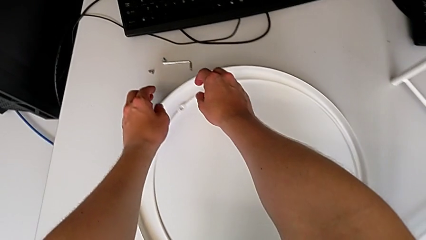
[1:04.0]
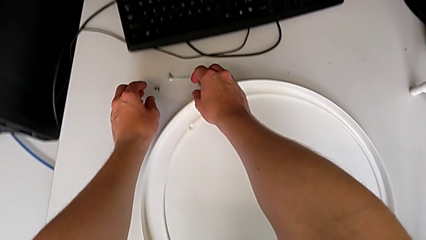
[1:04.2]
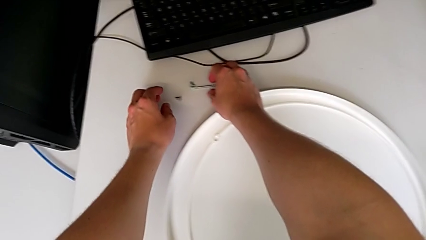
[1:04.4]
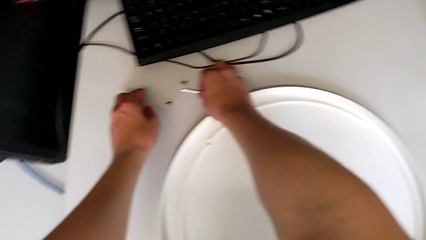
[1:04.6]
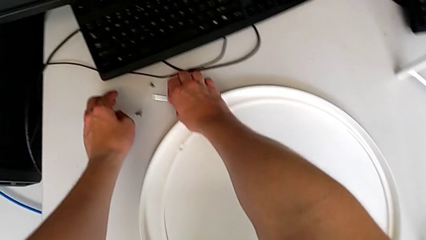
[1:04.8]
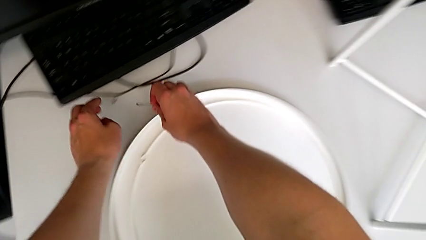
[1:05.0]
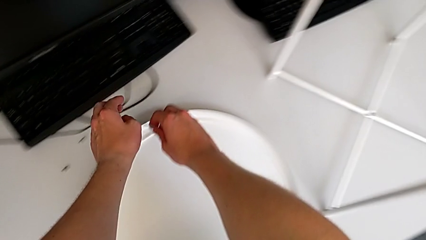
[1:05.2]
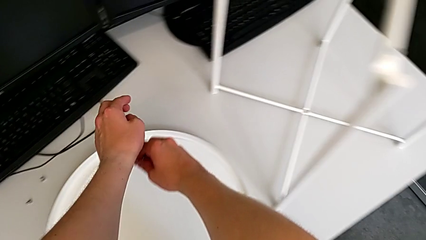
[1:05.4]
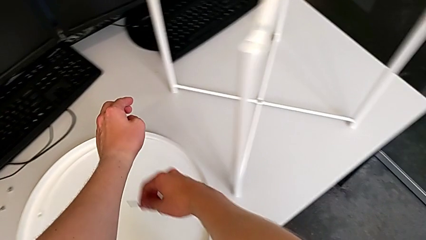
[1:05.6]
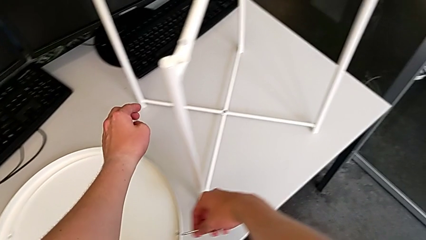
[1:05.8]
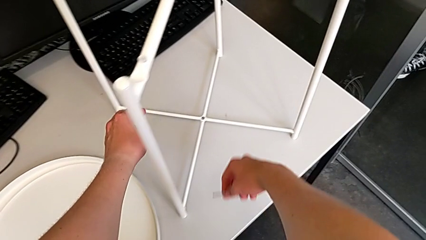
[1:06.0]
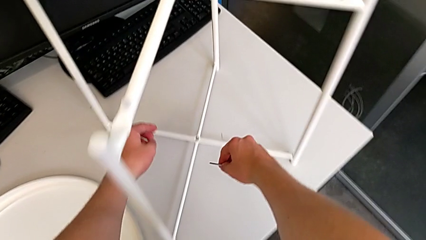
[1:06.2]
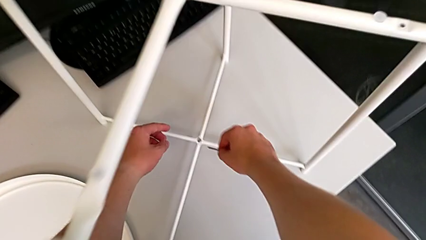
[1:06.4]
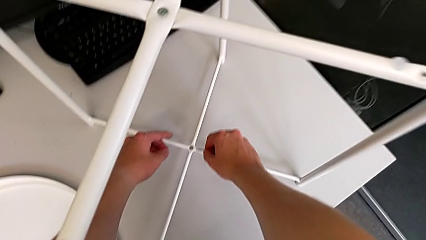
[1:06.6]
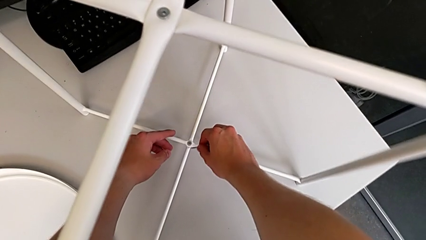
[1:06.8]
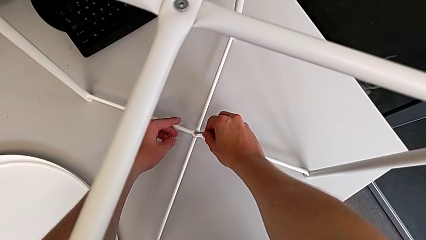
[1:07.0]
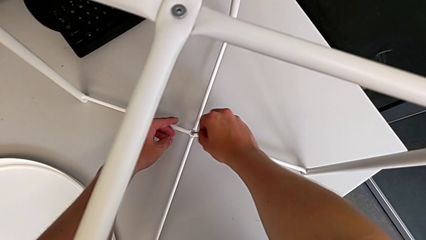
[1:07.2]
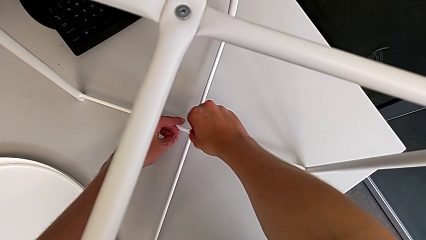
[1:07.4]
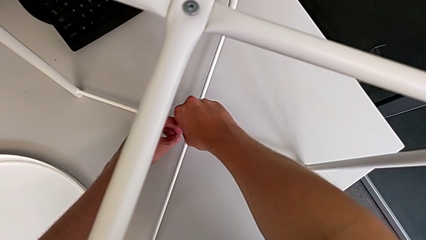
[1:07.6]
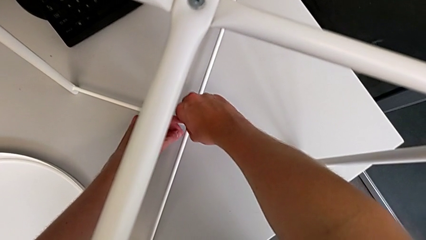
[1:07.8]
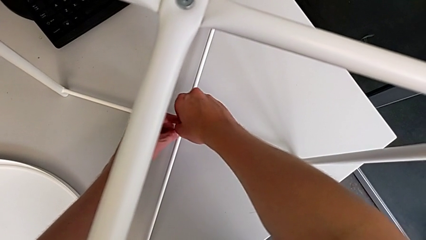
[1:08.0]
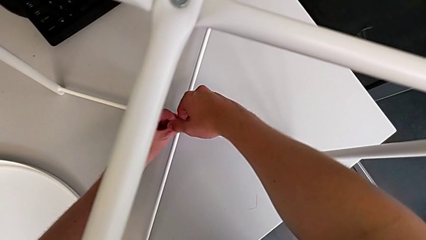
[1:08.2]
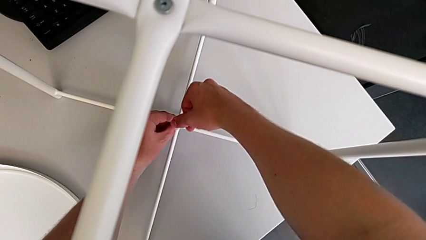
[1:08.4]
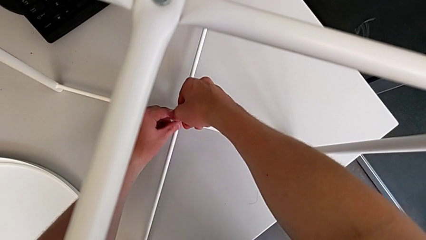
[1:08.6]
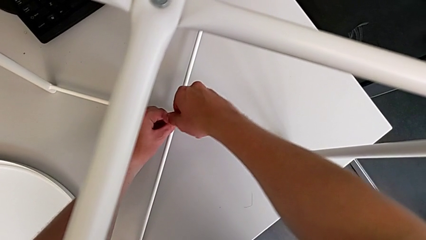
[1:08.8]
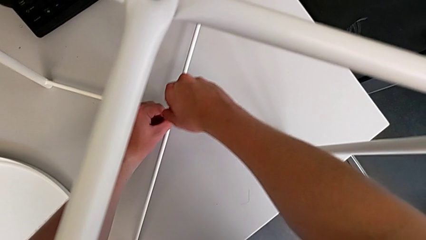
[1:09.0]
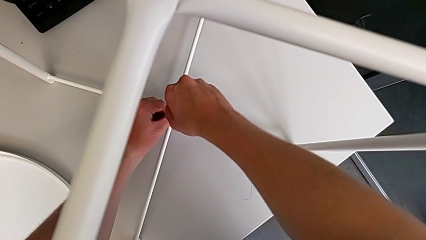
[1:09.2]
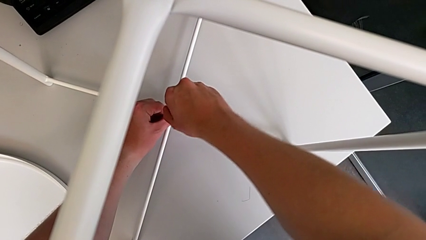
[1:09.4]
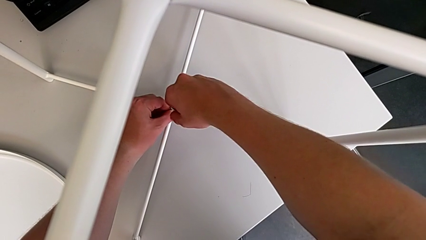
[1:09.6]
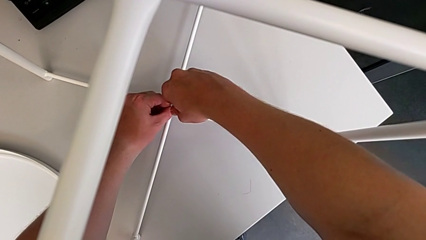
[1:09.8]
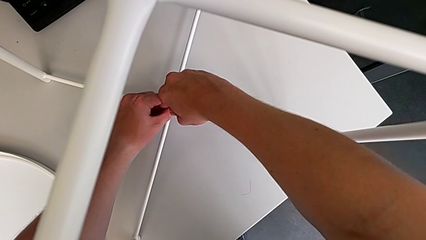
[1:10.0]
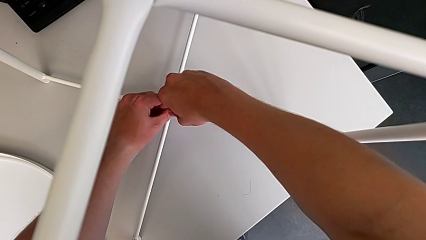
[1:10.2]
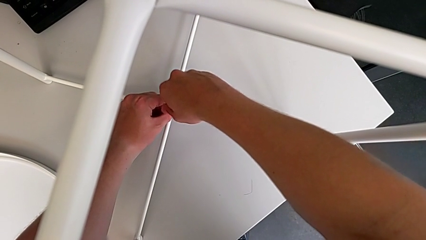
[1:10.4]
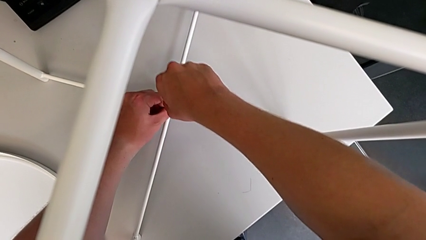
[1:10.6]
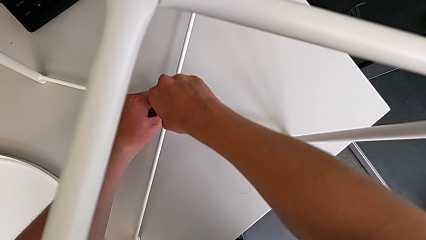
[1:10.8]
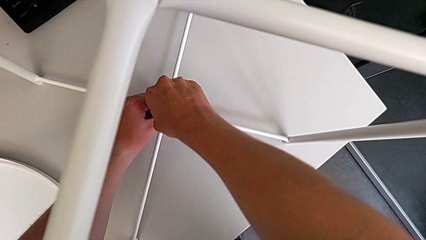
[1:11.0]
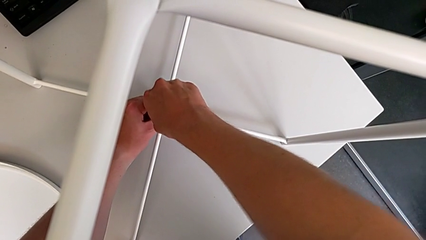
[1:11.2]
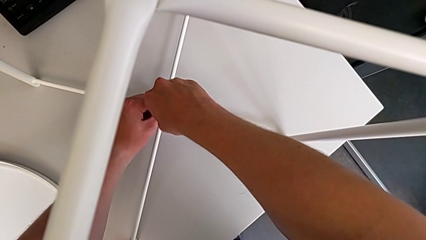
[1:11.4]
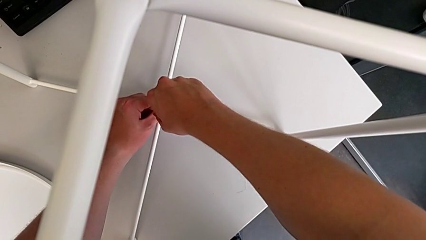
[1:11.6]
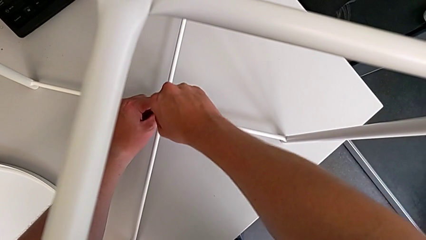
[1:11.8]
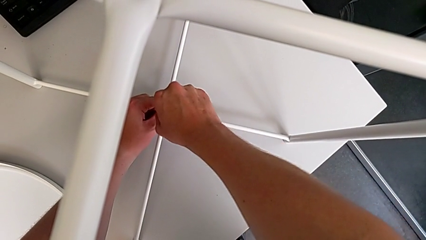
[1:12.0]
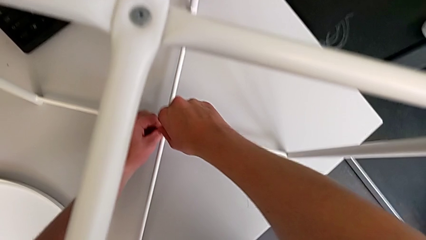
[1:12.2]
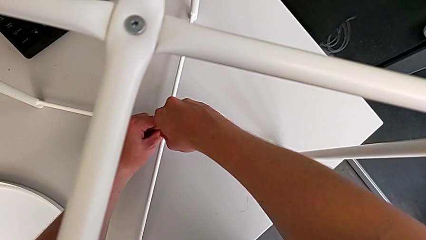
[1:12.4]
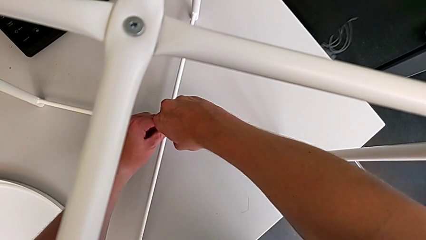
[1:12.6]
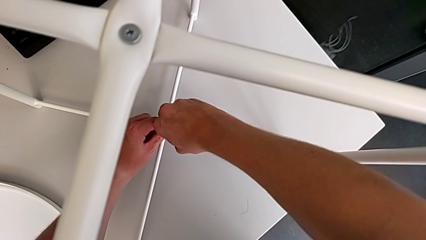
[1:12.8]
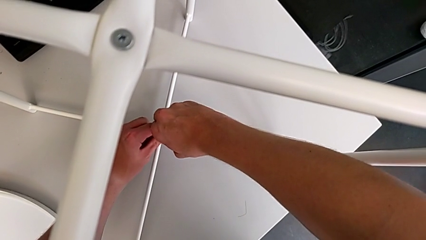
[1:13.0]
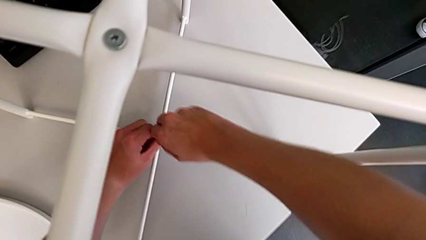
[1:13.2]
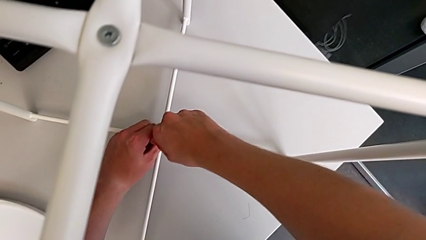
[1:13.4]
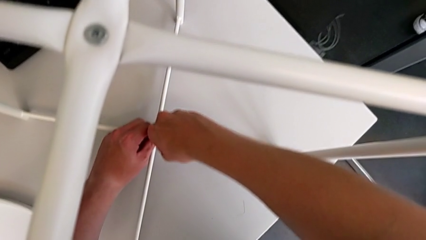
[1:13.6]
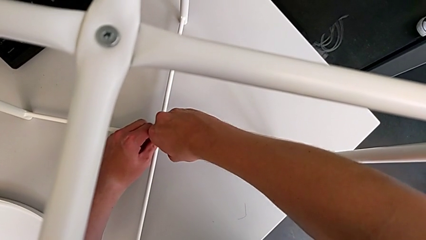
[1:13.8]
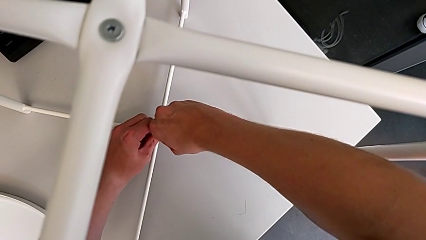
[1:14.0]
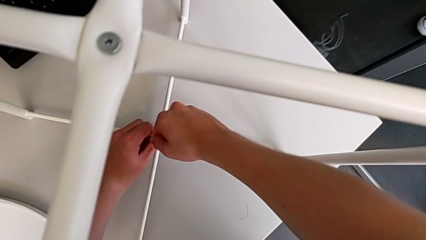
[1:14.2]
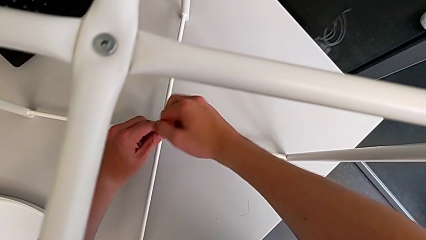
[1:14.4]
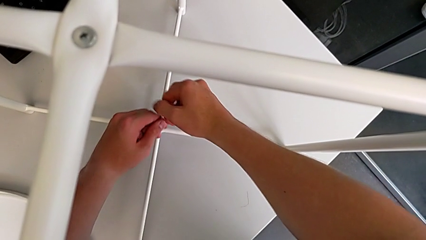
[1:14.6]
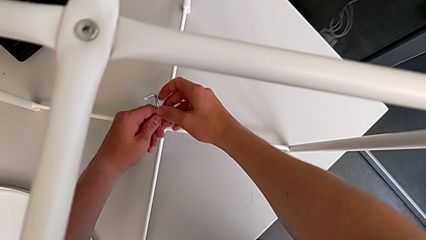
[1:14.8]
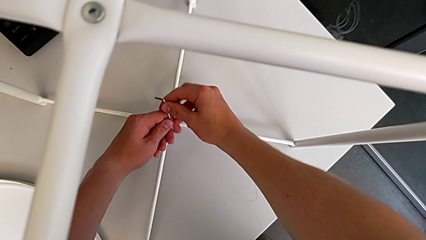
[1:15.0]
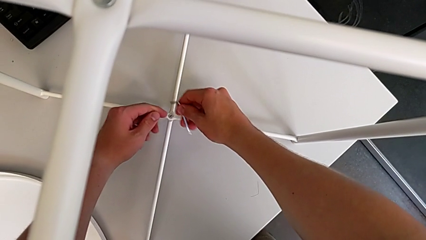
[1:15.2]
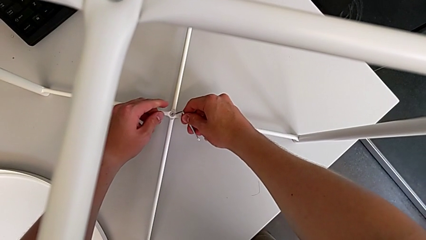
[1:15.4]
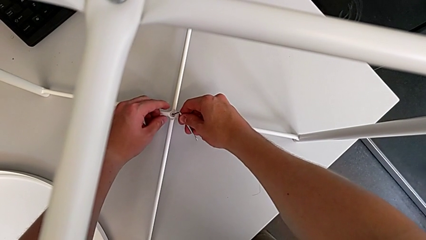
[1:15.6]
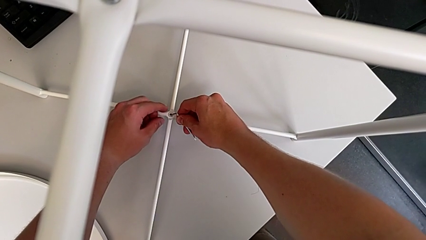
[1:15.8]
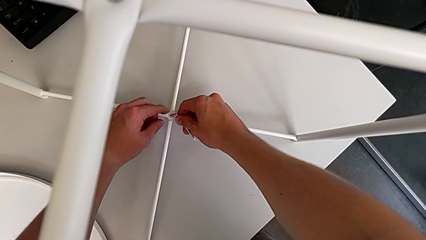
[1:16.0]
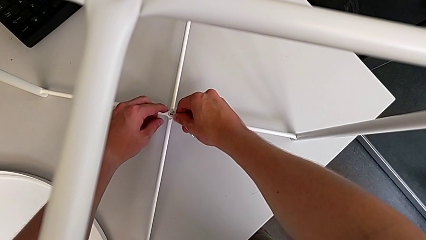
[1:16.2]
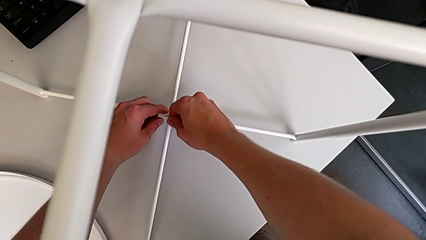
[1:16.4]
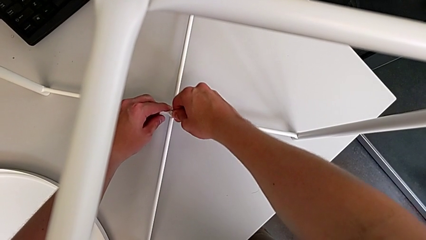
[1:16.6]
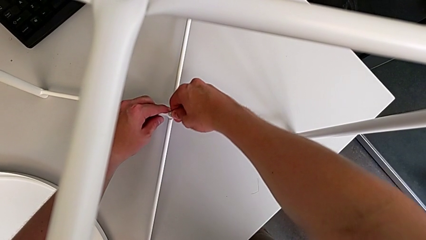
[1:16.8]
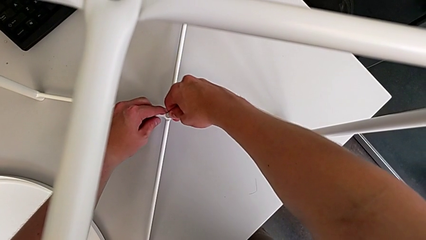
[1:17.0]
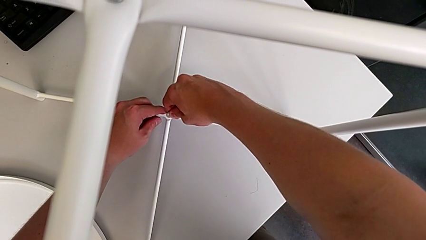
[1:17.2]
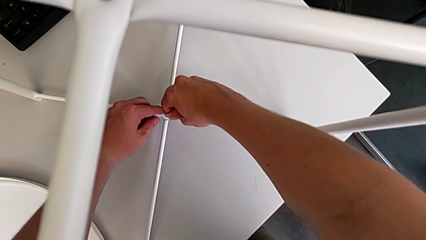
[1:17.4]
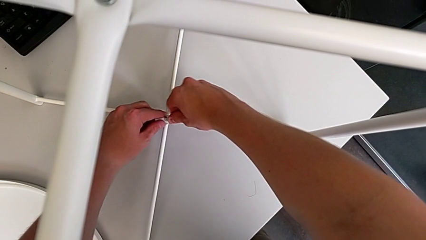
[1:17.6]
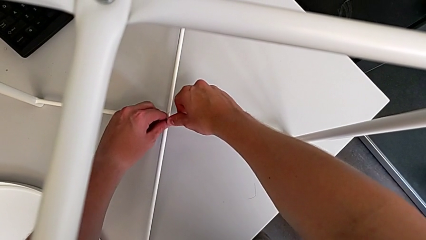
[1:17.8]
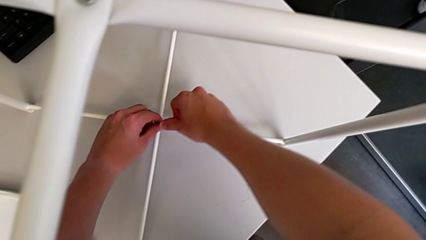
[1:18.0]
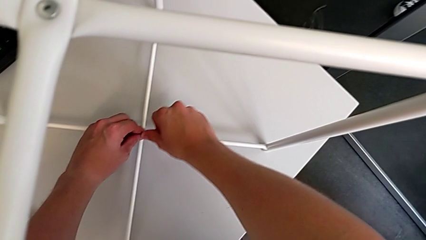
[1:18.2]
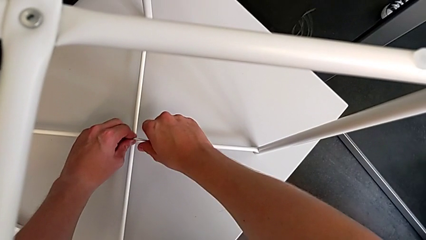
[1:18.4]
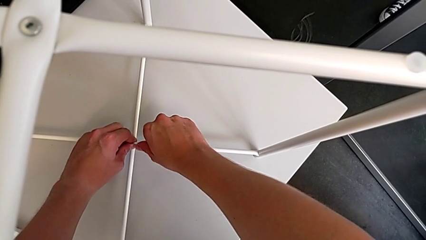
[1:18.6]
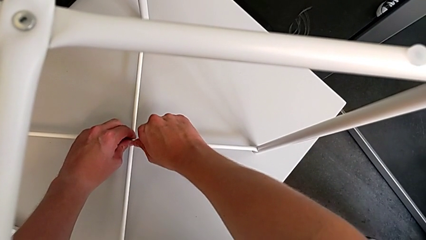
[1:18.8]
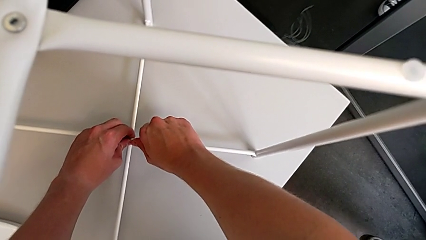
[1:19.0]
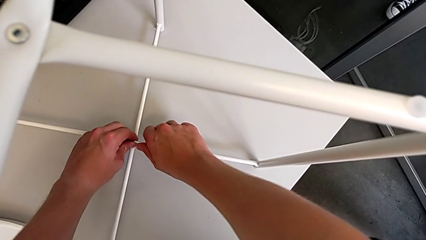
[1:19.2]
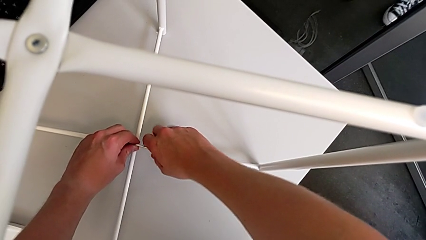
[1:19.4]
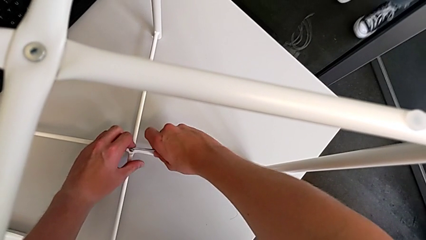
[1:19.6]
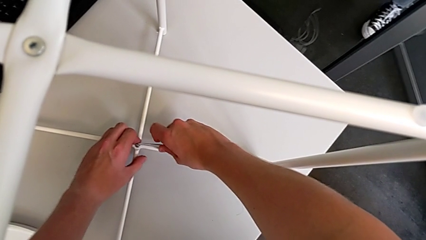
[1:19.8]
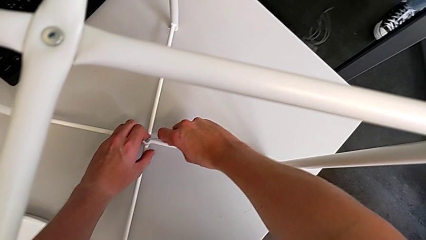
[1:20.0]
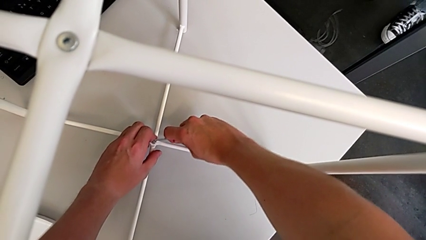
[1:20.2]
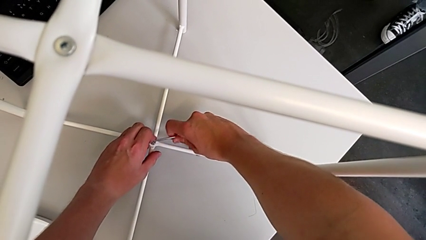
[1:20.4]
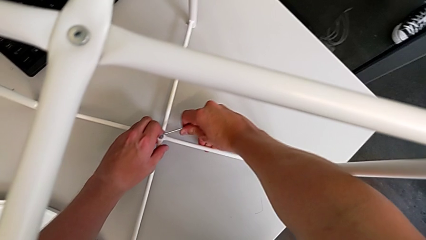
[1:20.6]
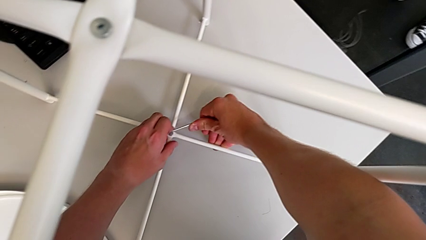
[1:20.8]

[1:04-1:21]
The camera wearer is unscrewing the low hex socket head of the legs. They approach the Allen wrench, insert it, unscrew the hex socket head, rotate the Allen wrench, insert it and begin to unscrew the hex socket head.
